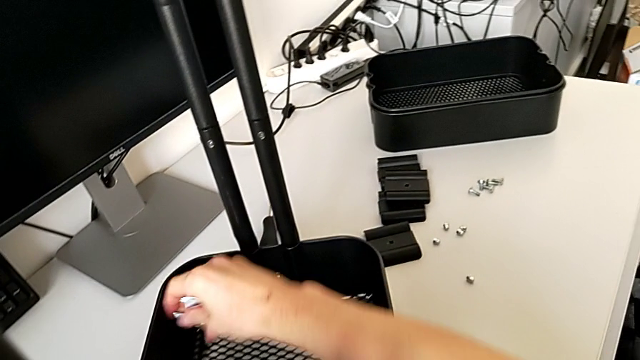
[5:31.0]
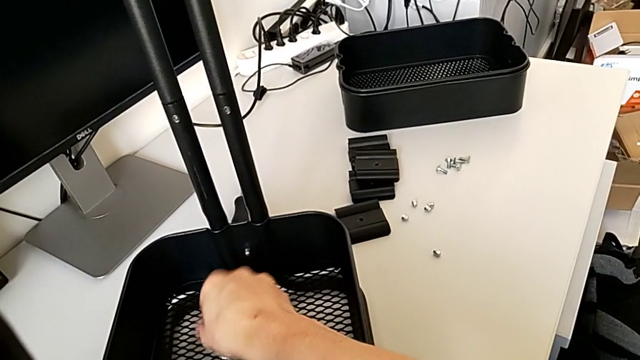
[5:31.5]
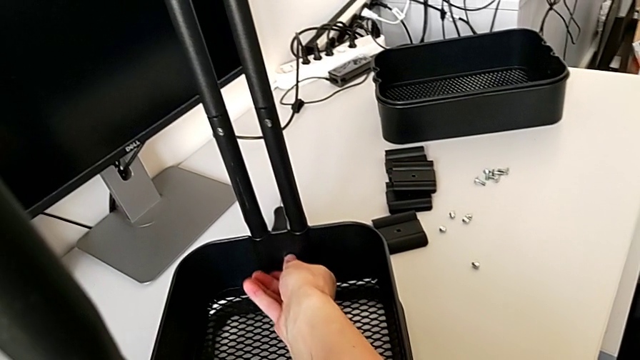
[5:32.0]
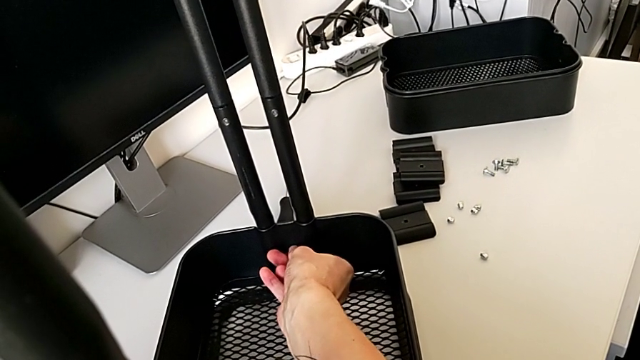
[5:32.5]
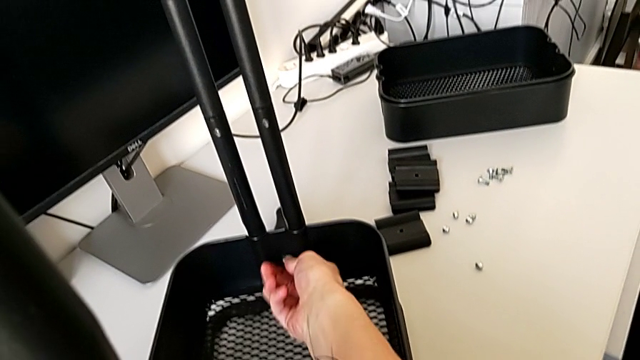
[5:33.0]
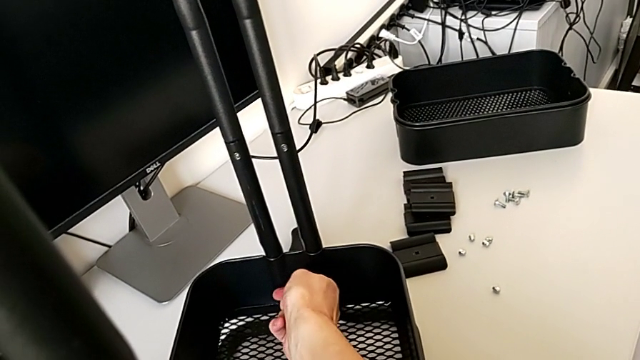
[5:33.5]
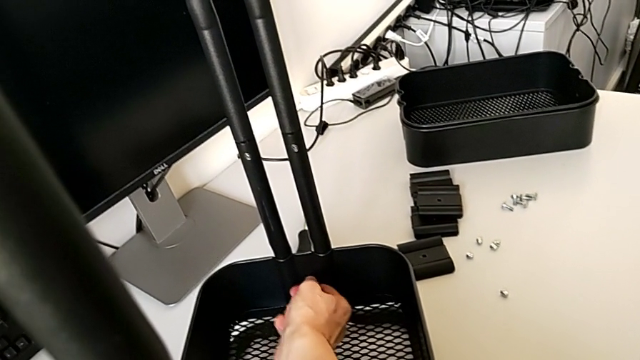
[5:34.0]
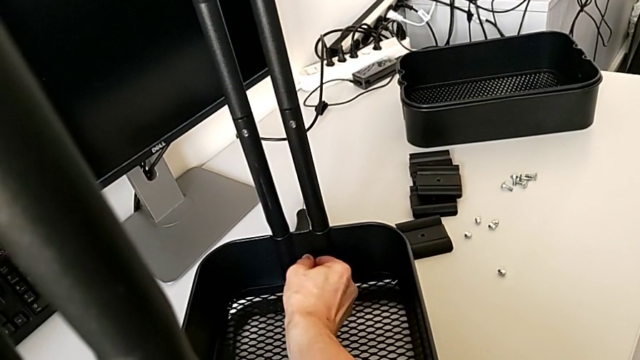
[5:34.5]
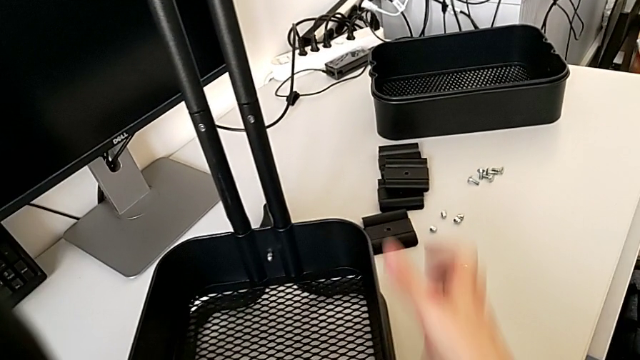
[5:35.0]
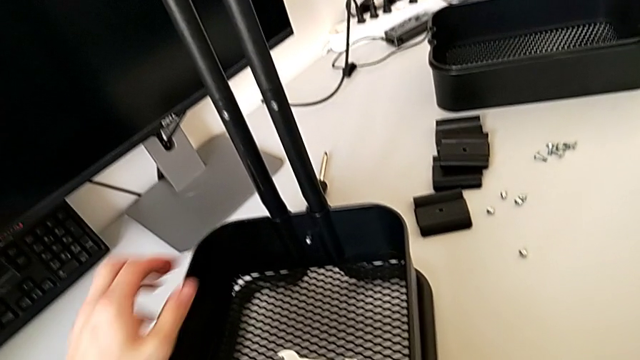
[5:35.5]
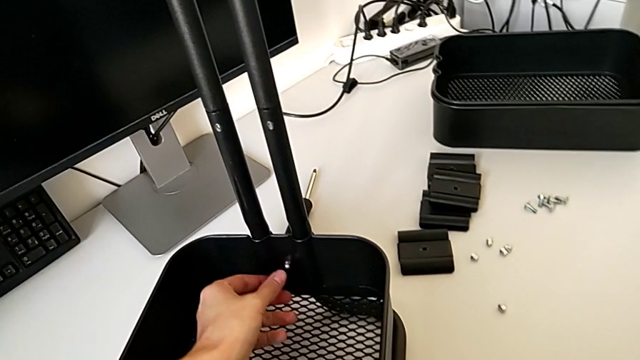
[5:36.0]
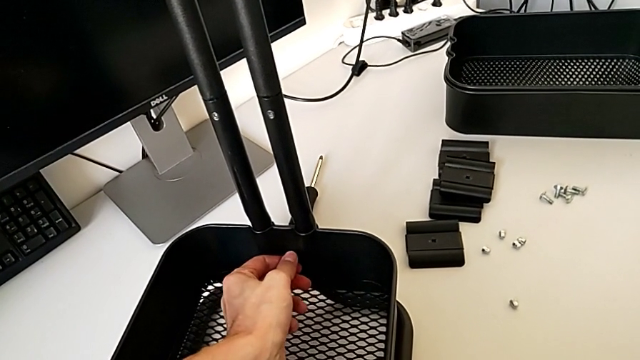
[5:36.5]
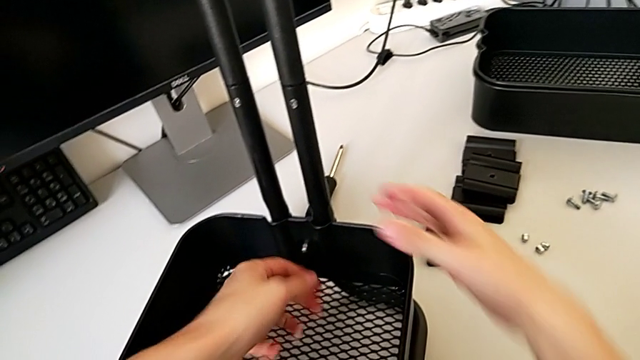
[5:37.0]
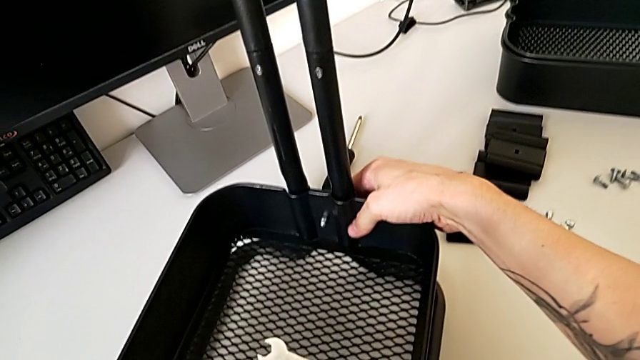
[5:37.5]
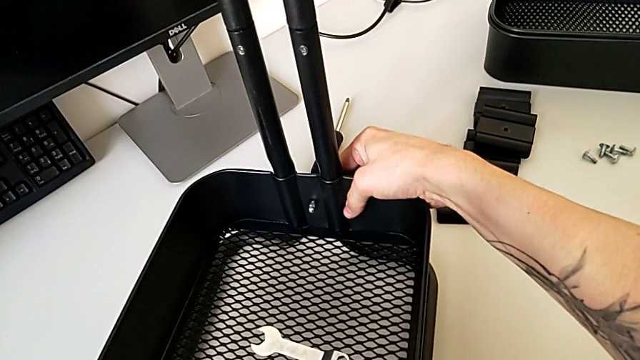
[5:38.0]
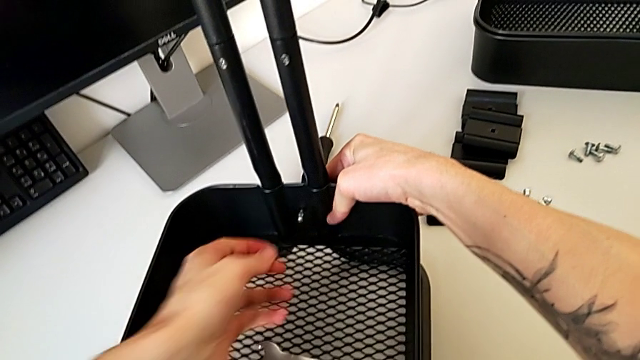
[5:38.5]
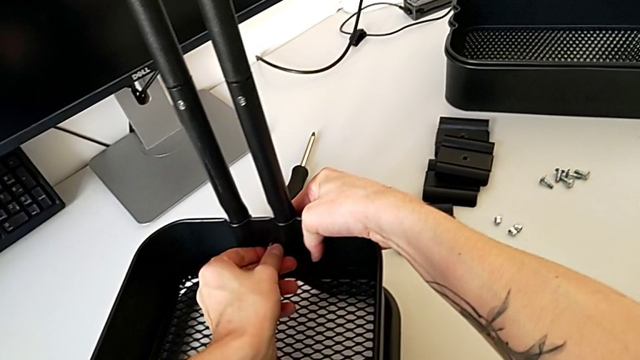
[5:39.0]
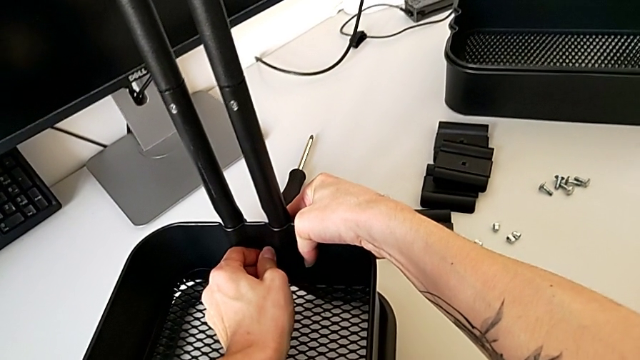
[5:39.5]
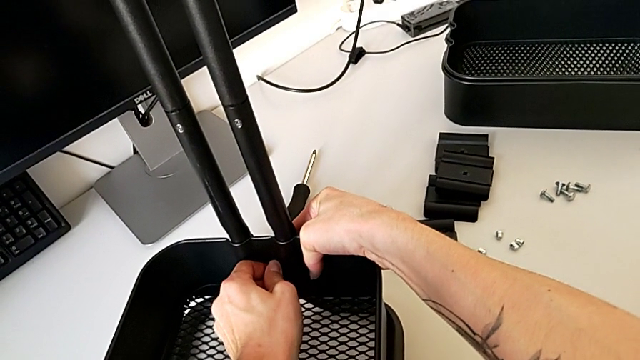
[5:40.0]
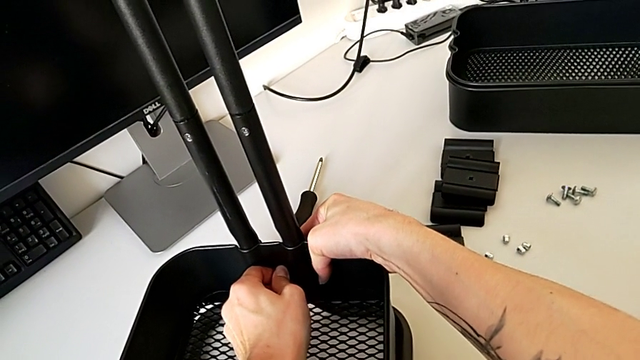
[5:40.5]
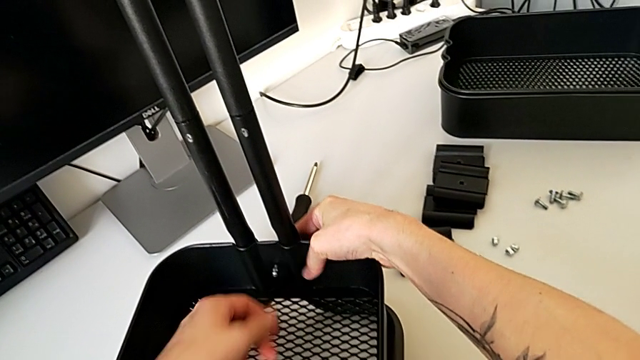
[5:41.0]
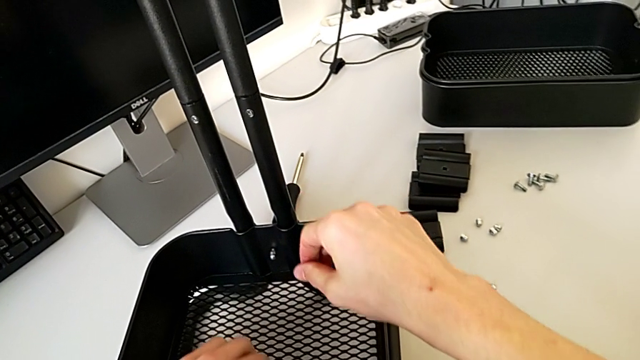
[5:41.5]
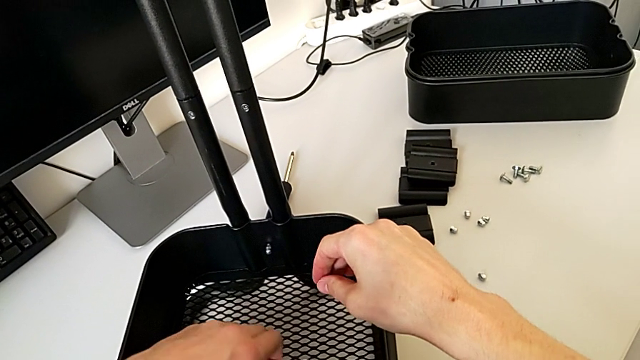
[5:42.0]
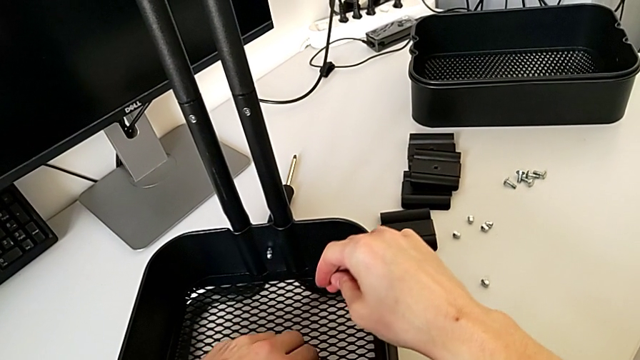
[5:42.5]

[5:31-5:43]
The camera wearer is disassembling the bottom tray of the furniture. They withdraw the hexagonal wrench, place it, wrongly unscrew the hexagon cap nut by hand and grab the hexagonal wrench.

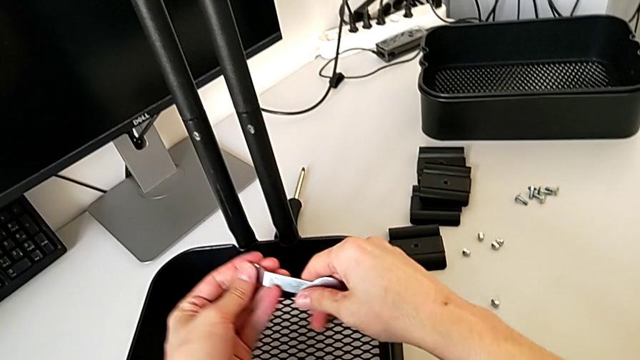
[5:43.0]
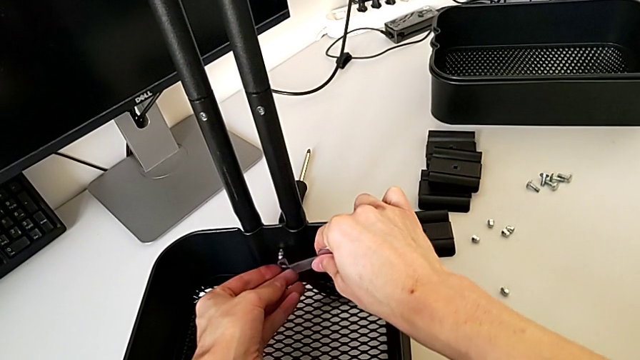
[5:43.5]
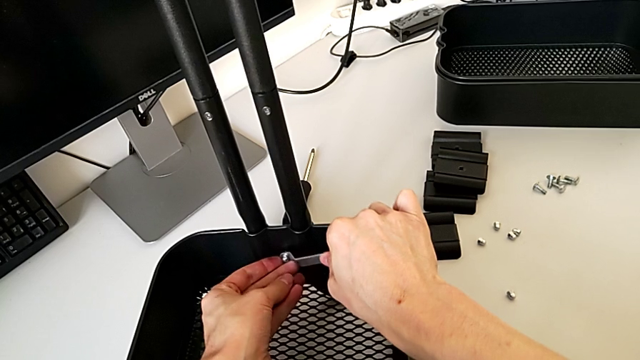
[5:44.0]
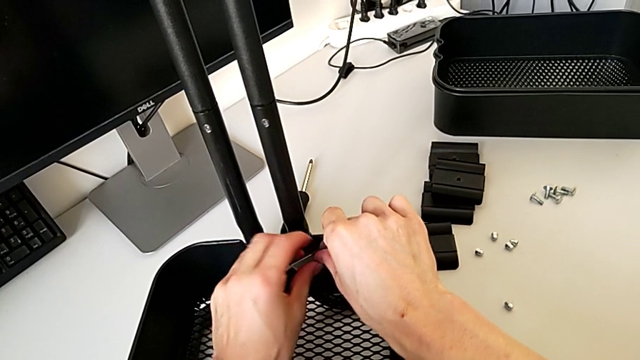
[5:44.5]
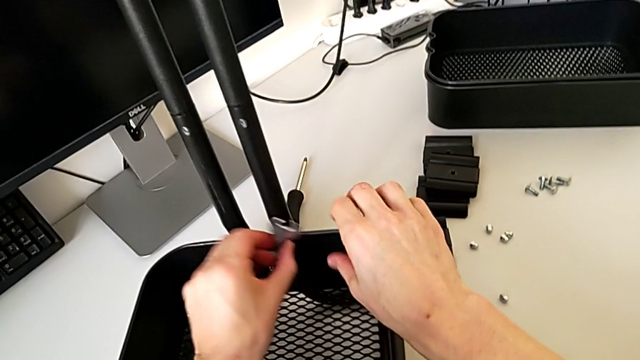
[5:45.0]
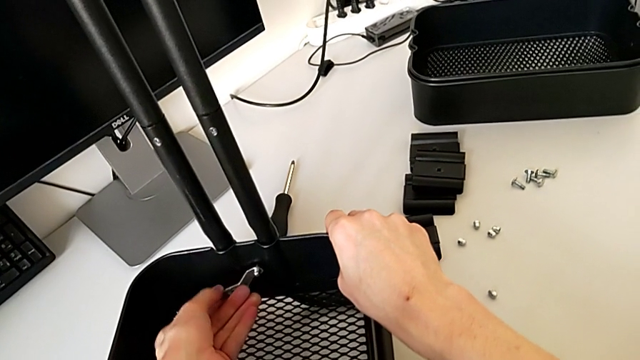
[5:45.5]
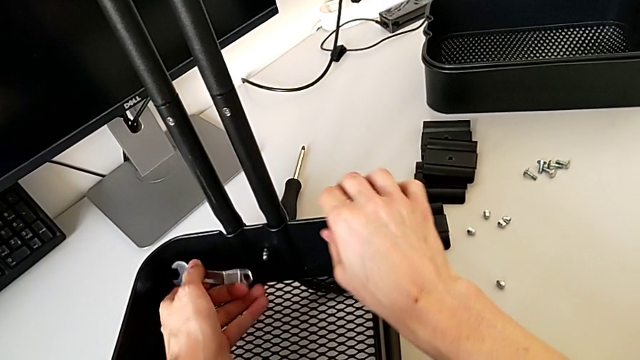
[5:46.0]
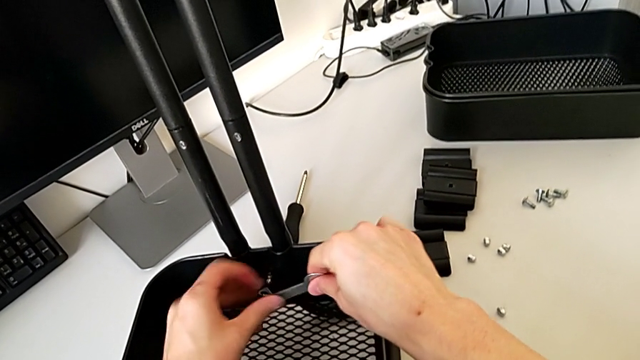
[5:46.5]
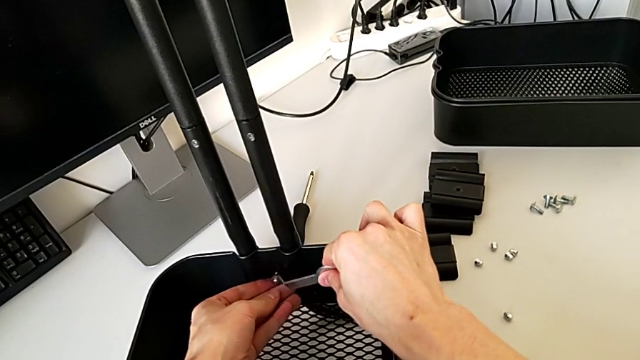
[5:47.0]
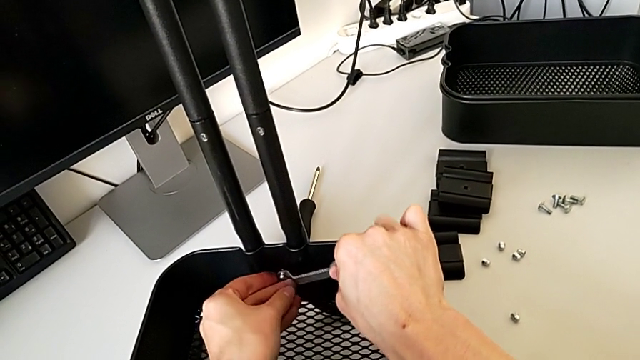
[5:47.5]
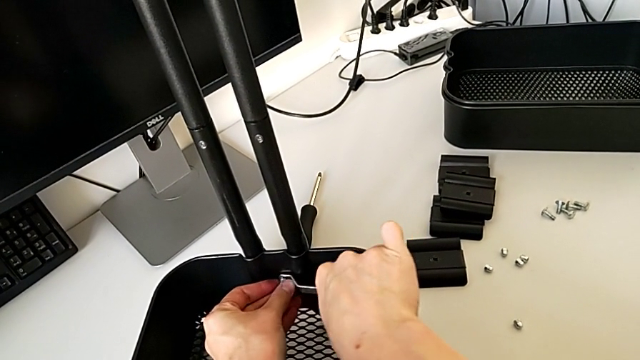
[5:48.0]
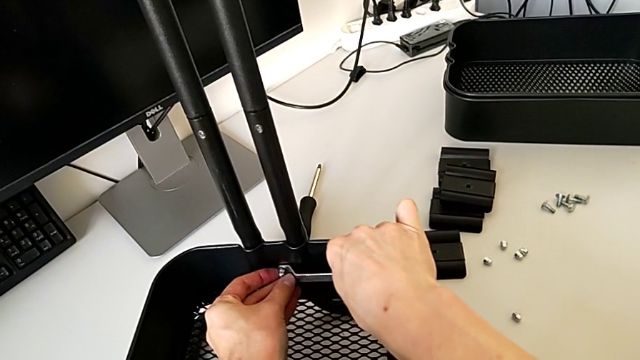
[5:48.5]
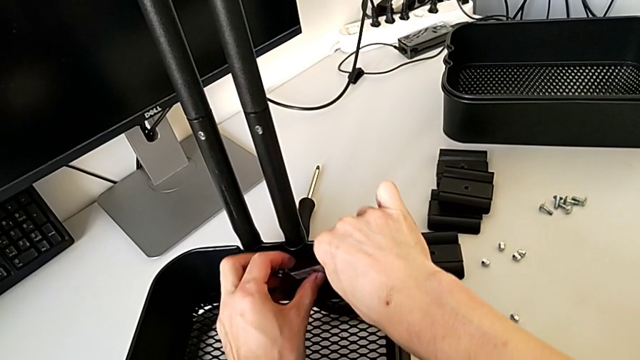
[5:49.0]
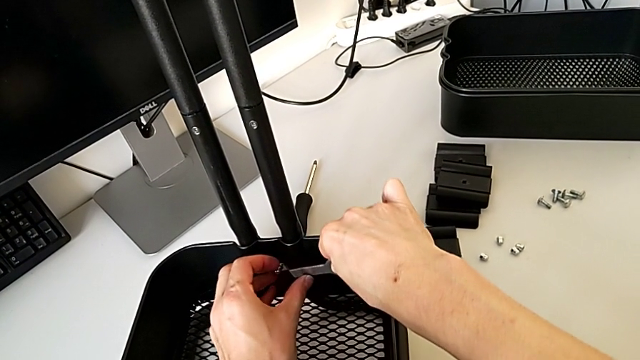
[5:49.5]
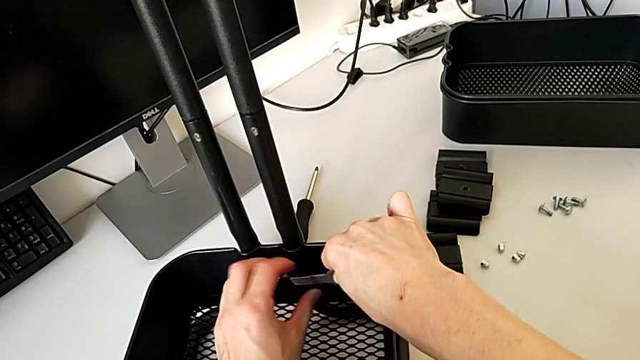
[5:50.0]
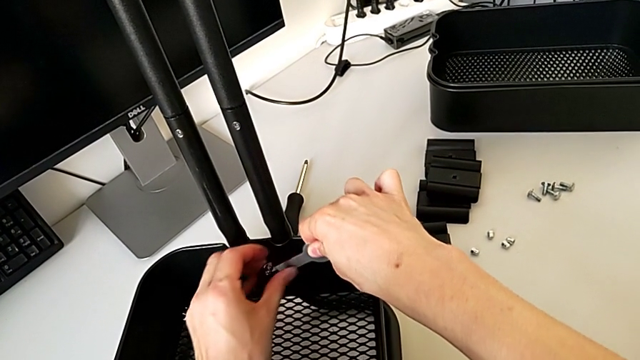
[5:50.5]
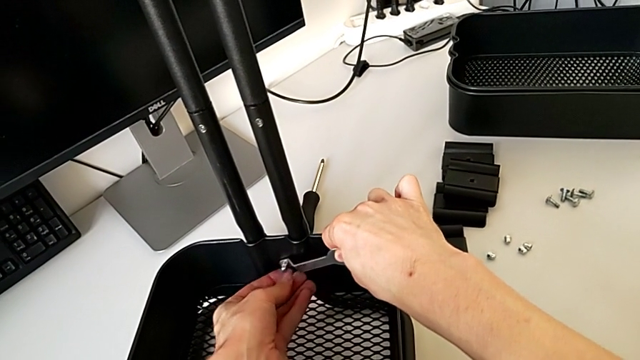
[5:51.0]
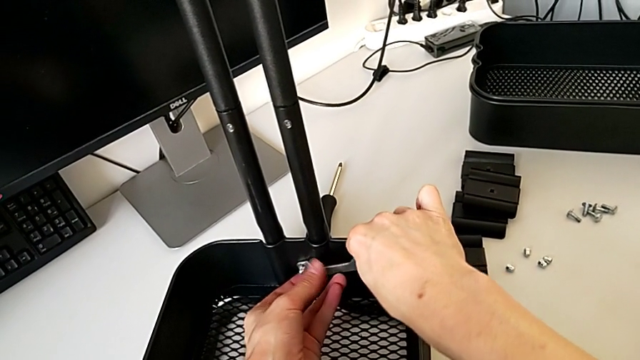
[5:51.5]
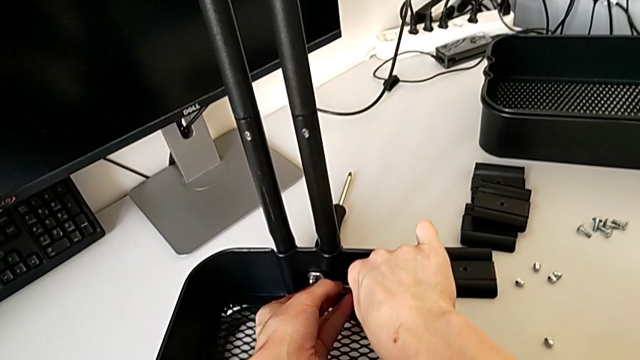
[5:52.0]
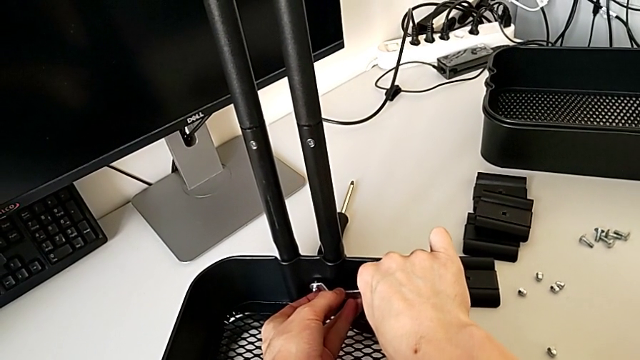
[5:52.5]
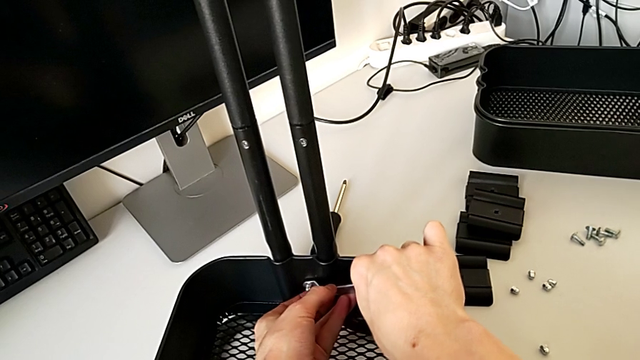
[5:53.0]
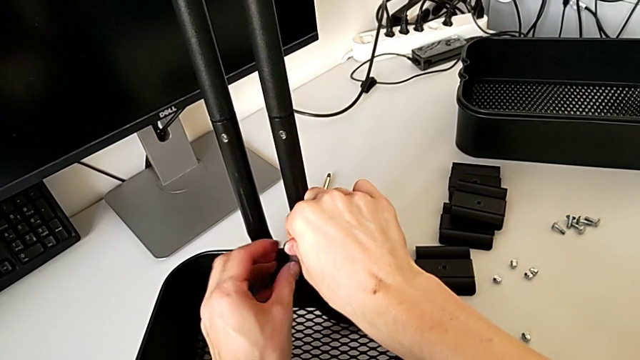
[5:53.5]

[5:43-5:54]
The camera wearer is disassembling the bottom tray of the furniture. They insert the hexagonal wrench and begin to unscrew the hexagon cap nut.
